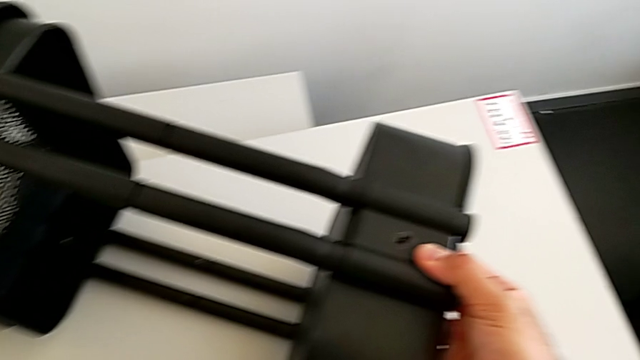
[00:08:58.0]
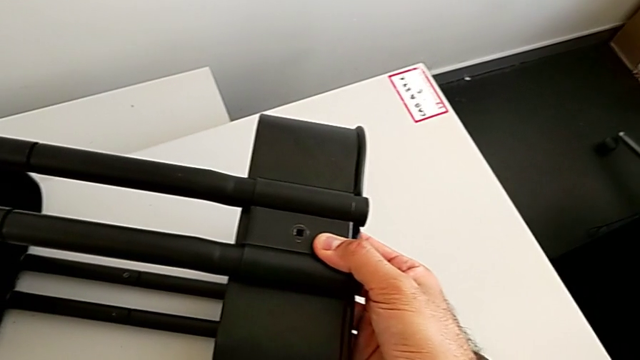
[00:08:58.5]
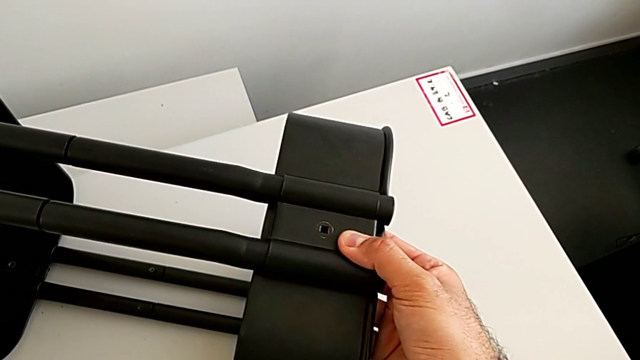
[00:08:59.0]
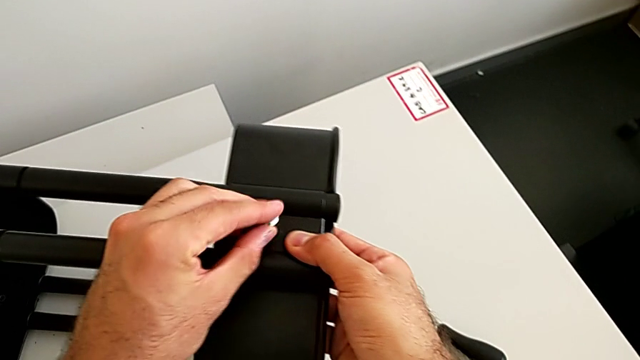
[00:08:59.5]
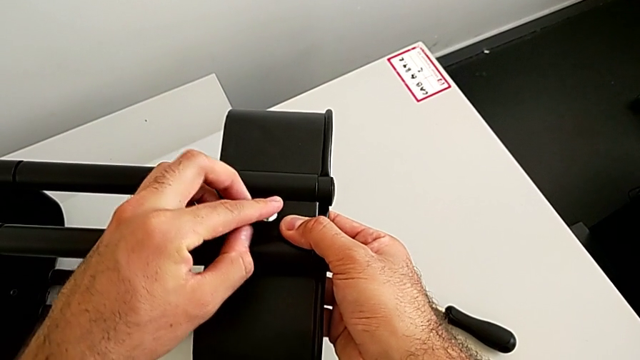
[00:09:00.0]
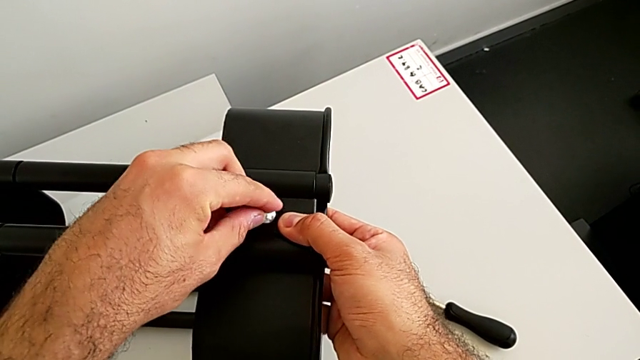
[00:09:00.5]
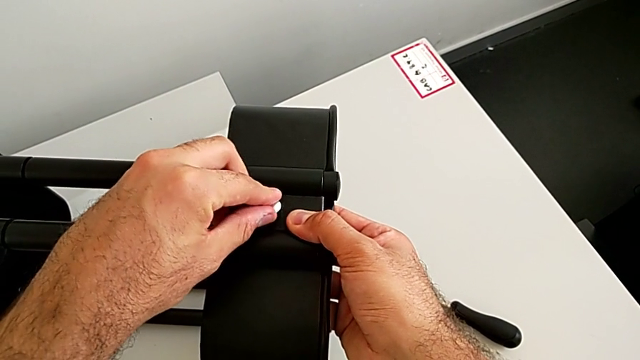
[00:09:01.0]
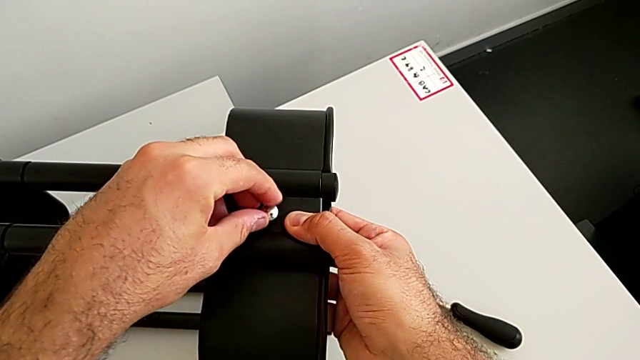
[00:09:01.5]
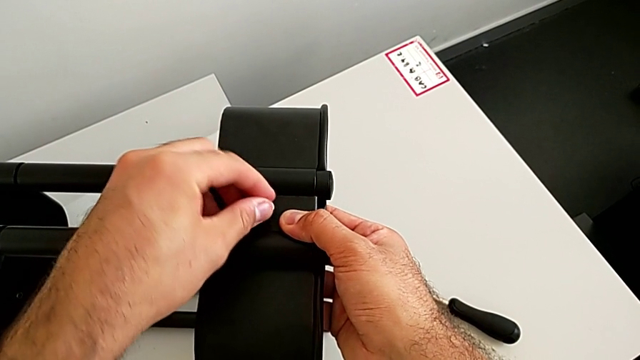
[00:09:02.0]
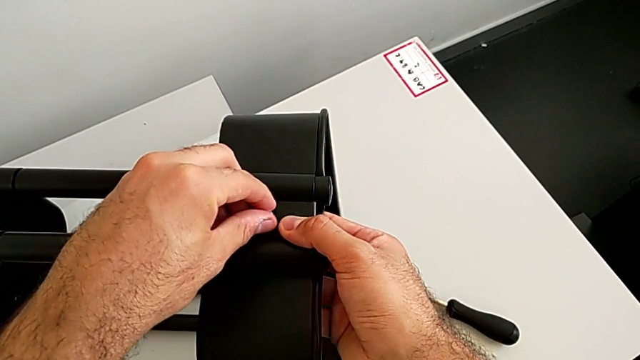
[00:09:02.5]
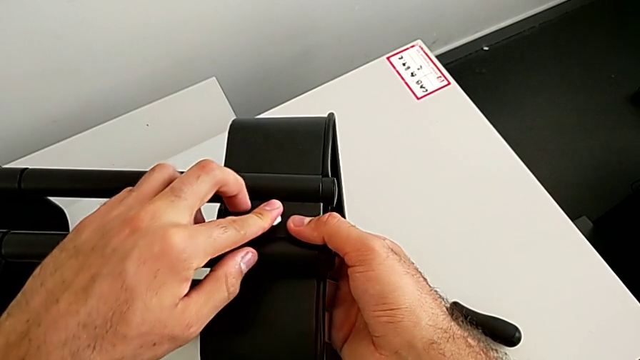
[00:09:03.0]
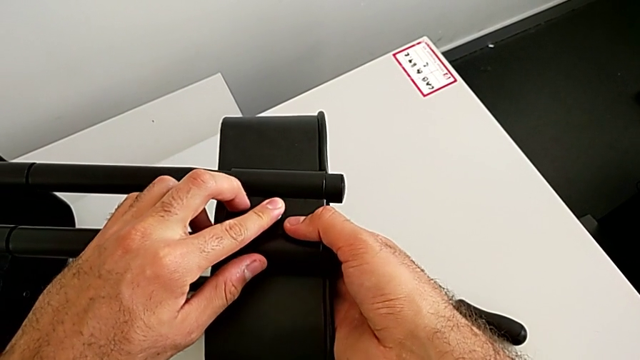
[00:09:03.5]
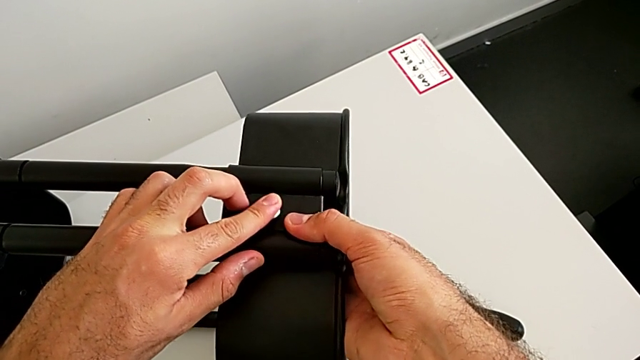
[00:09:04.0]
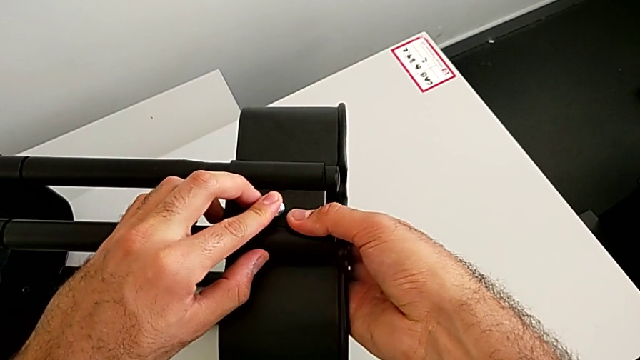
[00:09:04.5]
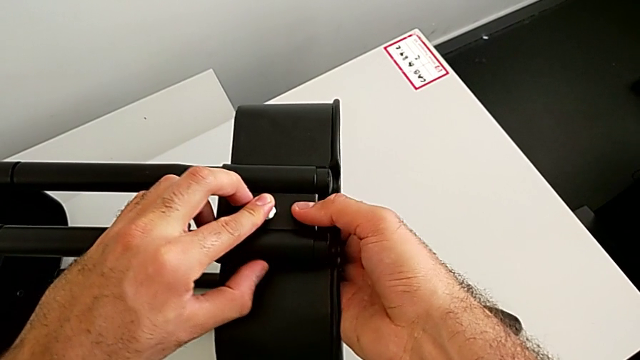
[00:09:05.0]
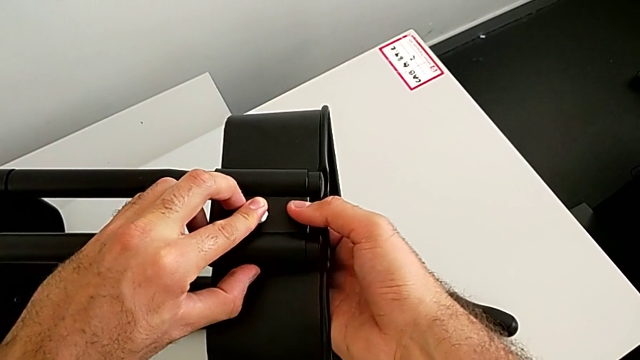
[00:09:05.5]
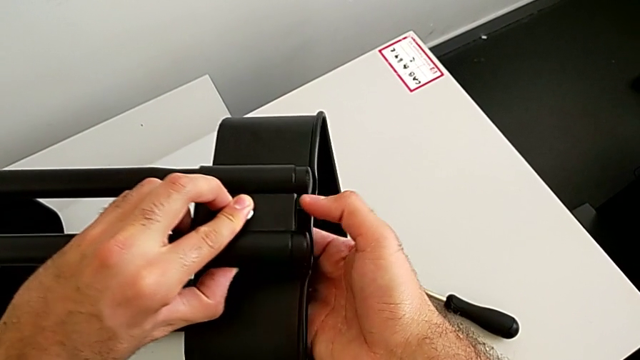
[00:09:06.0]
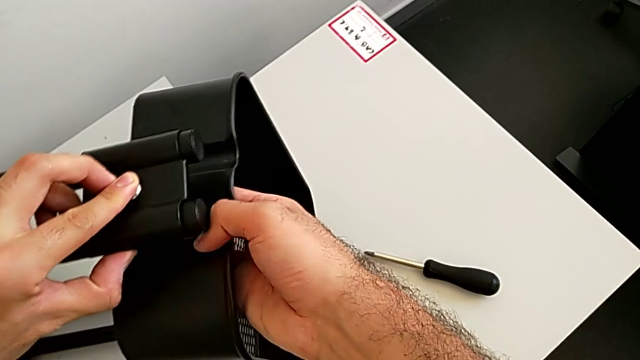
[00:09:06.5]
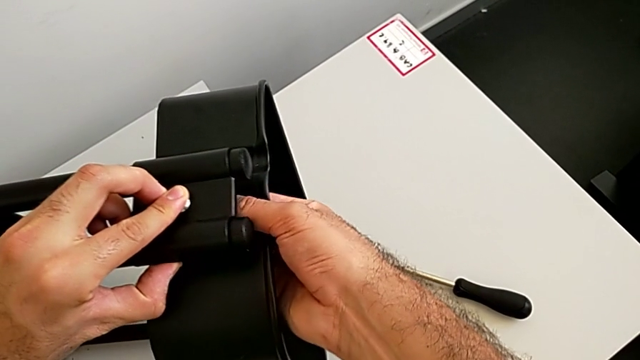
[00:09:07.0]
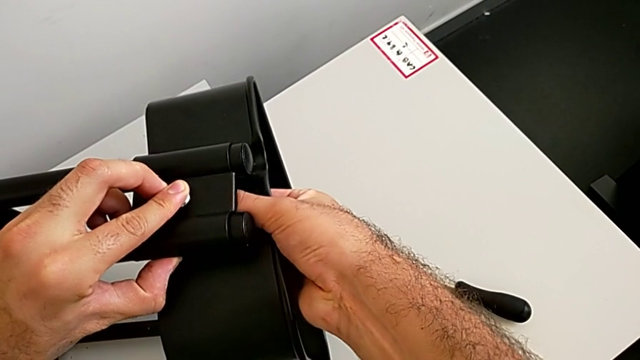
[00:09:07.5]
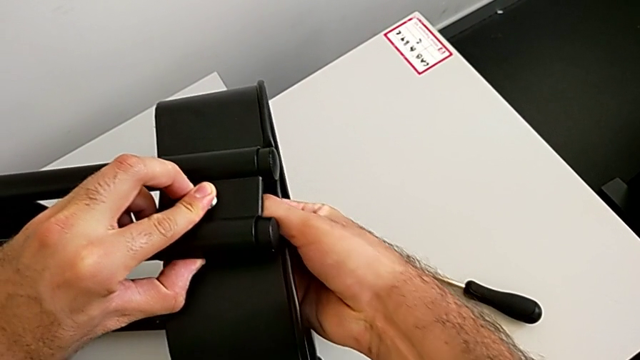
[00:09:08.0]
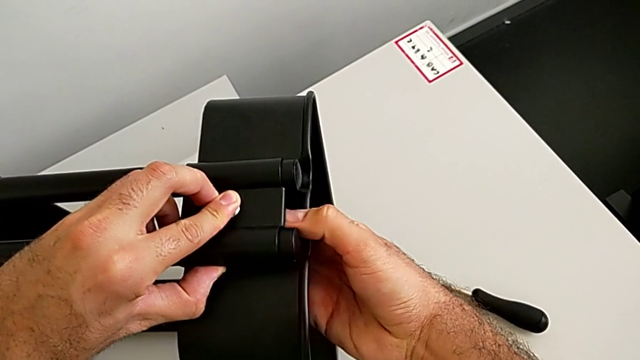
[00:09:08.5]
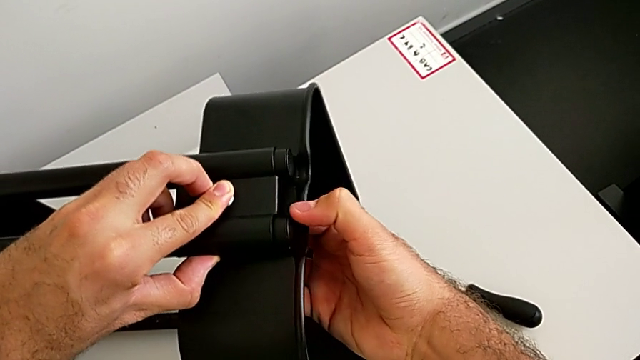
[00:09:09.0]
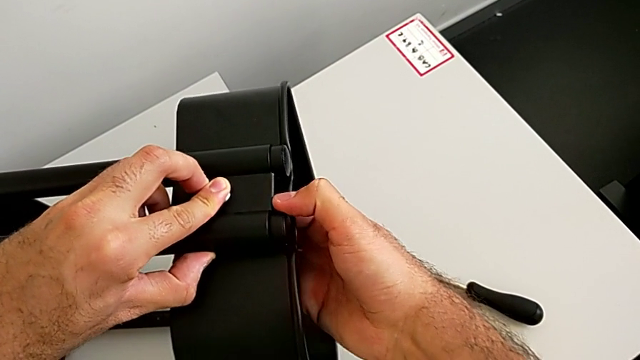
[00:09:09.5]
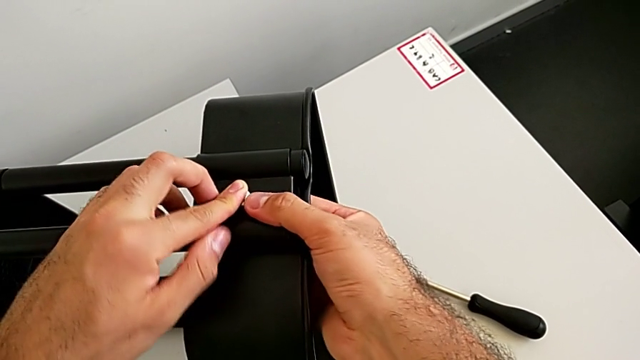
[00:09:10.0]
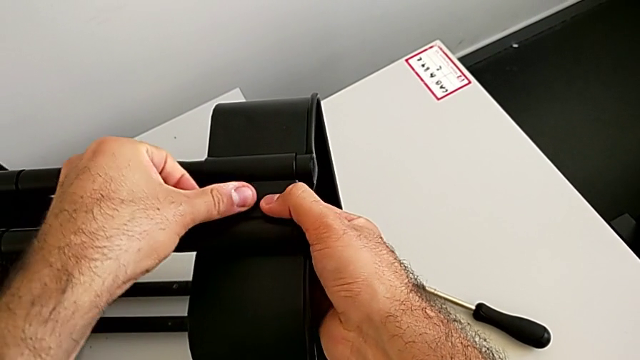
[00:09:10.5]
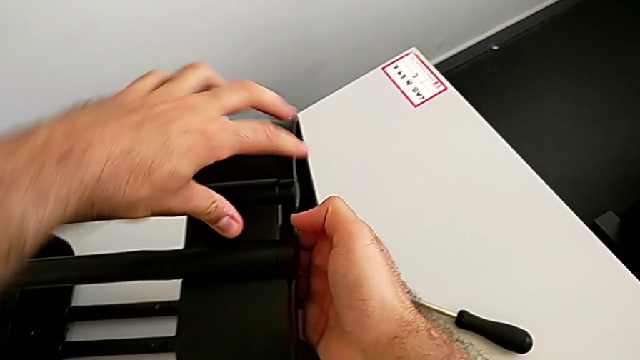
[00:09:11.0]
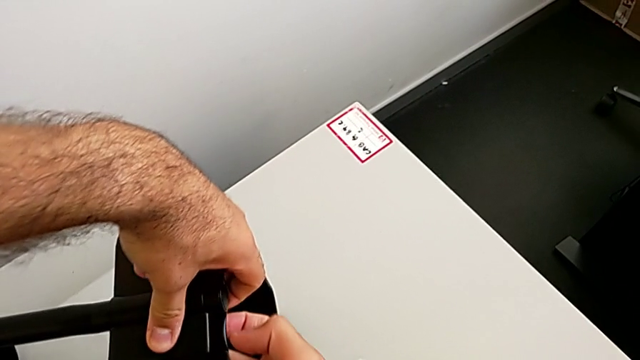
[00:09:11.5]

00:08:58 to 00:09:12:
The camera wearer is assembling the black tray into the sidebar. They grab the third bolt, insert it and align it.

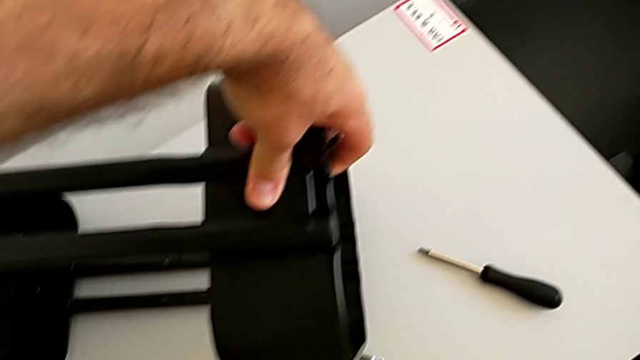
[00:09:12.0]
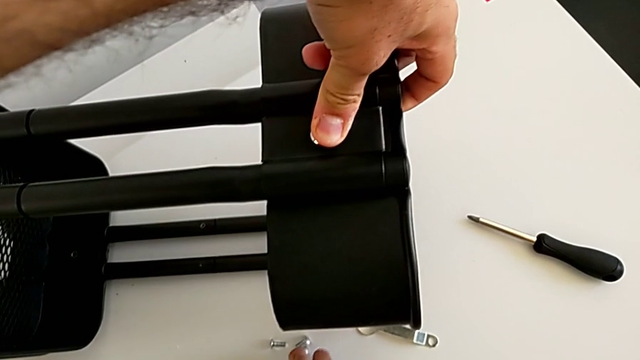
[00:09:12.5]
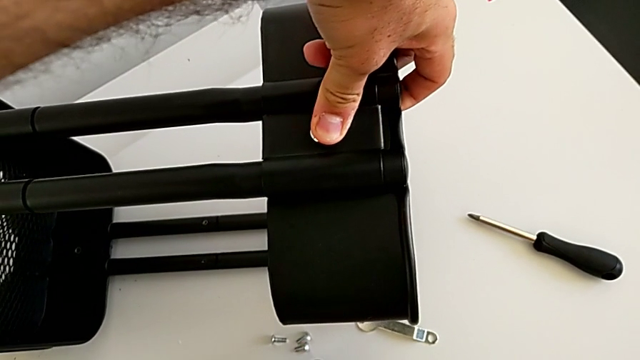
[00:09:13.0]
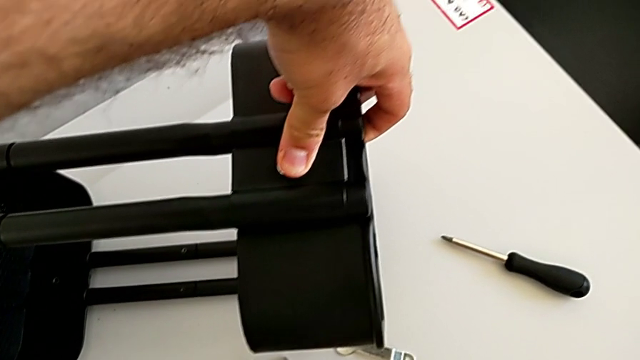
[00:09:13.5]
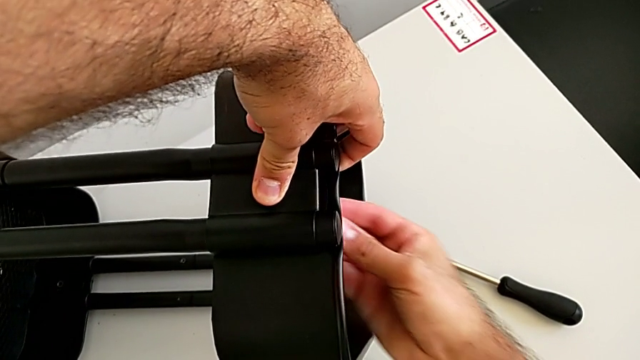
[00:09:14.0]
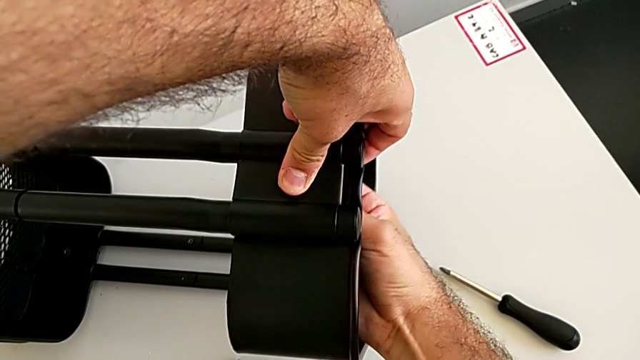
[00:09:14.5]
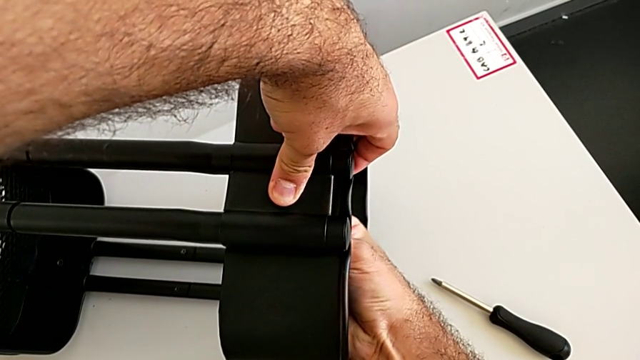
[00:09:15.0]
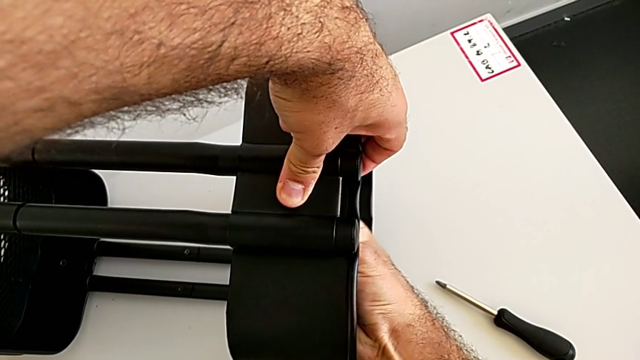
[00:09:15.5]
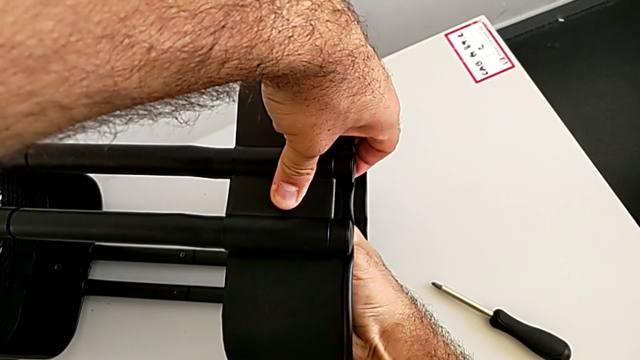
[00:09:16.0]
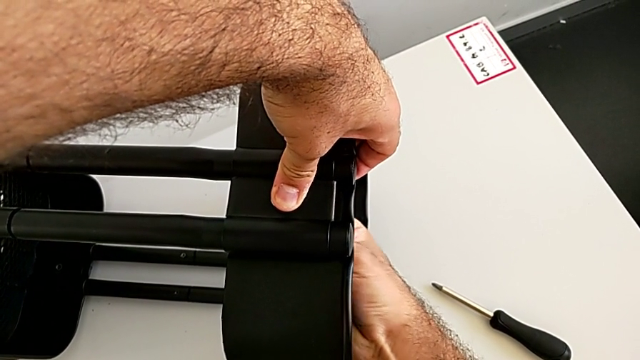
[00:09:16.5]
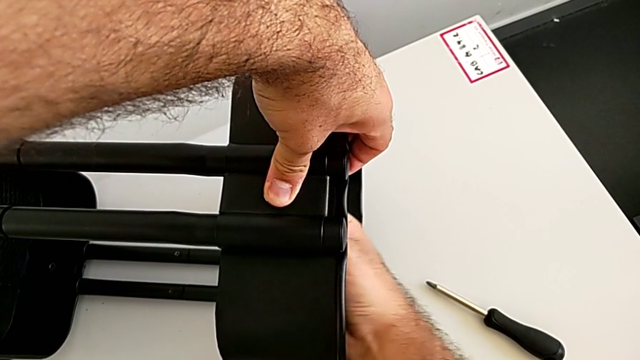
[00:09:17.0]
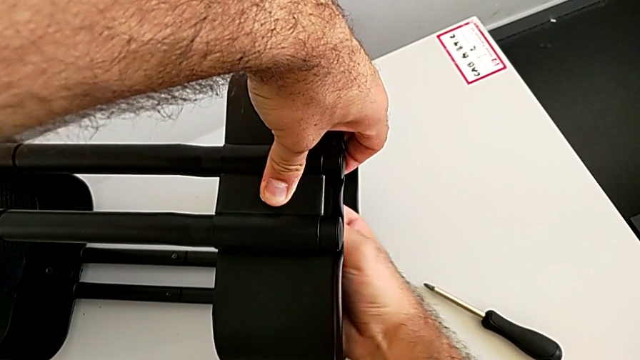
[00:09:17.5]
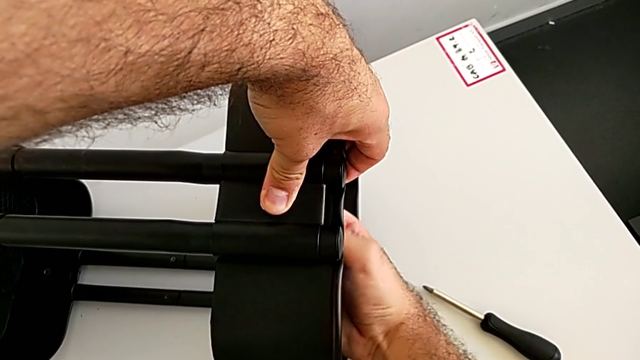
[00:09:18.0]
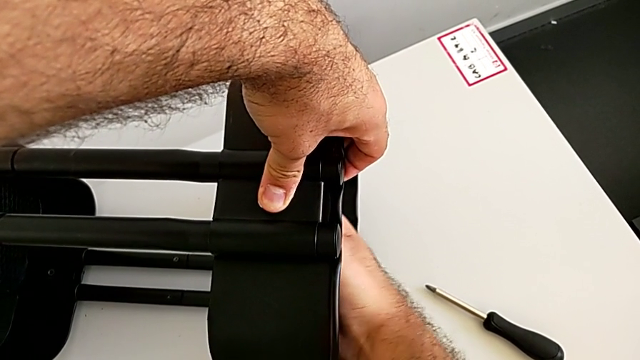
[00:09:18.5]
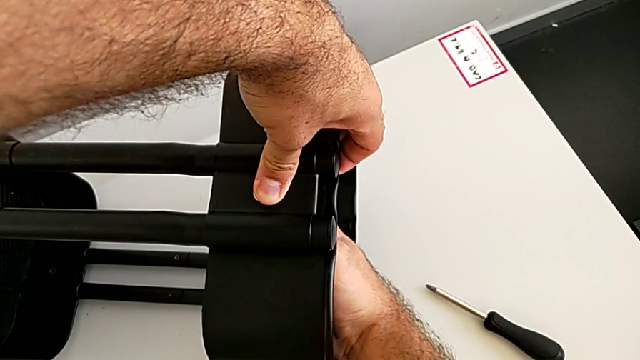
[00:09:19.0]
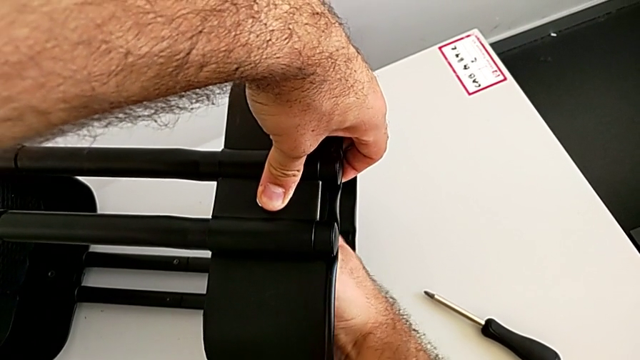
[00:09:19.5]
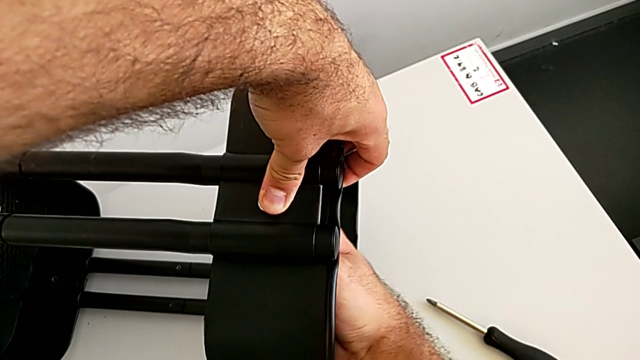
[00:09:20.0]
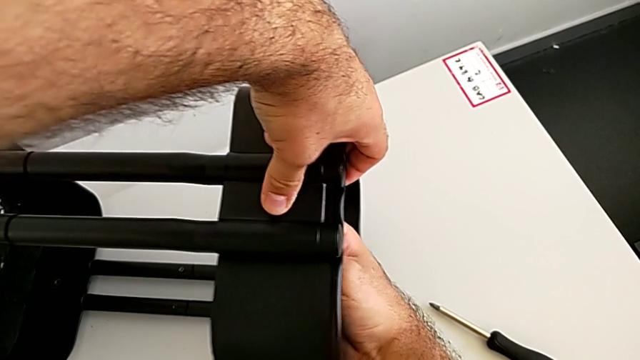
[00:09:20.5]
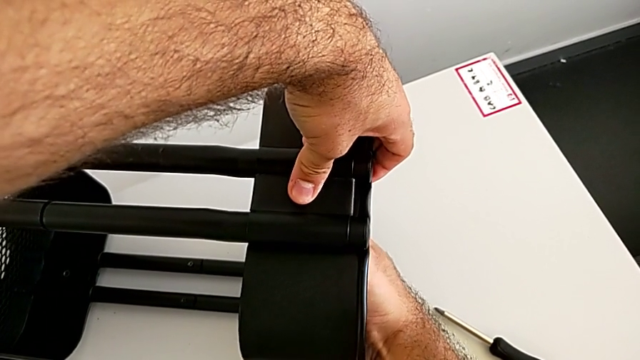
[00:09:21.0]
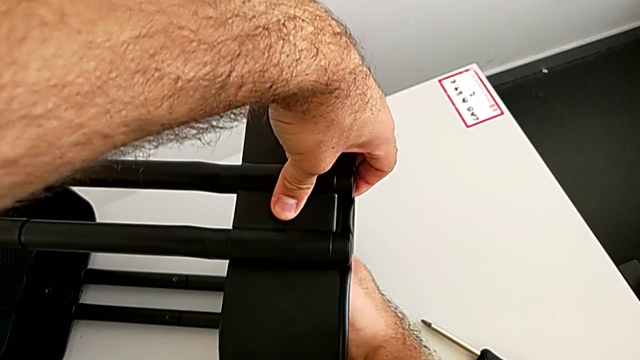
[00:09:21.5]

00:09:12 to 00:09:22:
The camera wearer is assembling the black tray into the sidebar. They grab the third hexagon cap nut, insert it and begin to screw it.
